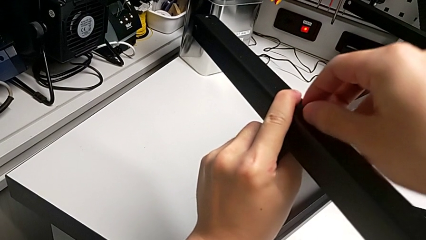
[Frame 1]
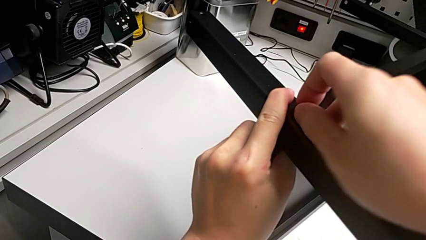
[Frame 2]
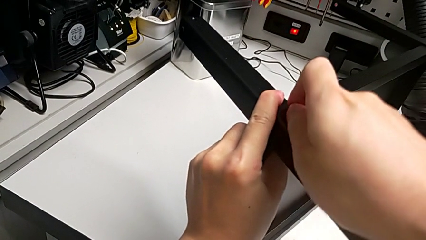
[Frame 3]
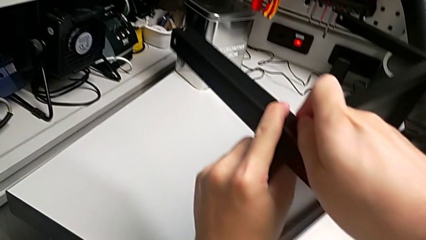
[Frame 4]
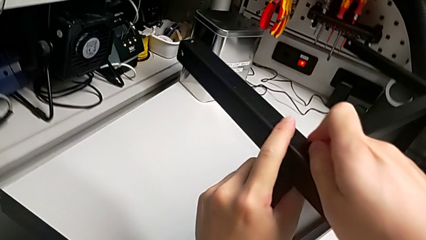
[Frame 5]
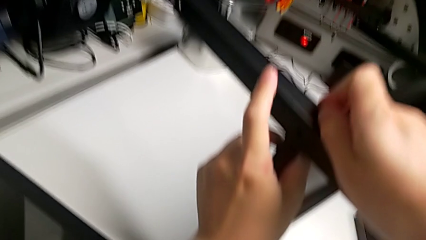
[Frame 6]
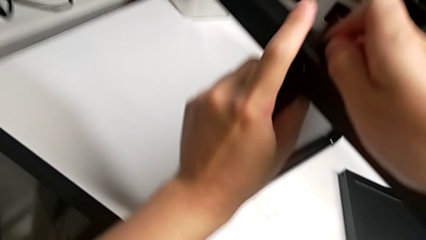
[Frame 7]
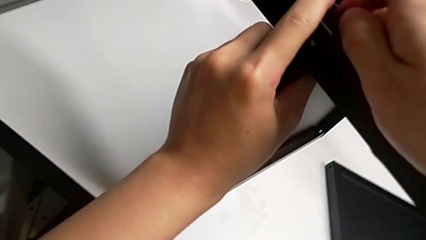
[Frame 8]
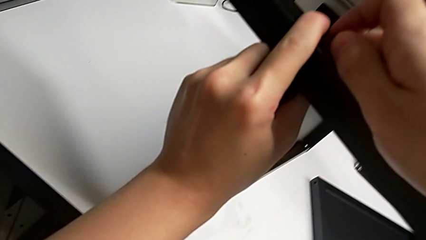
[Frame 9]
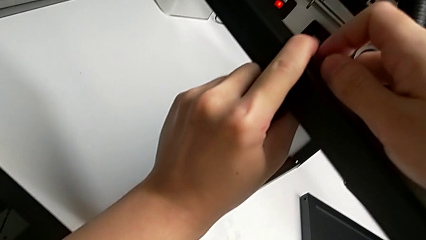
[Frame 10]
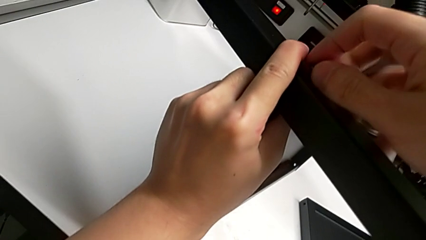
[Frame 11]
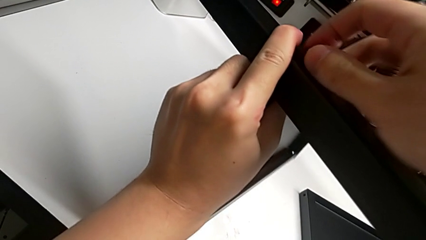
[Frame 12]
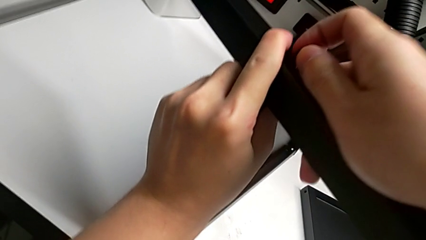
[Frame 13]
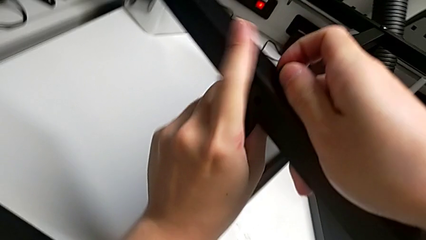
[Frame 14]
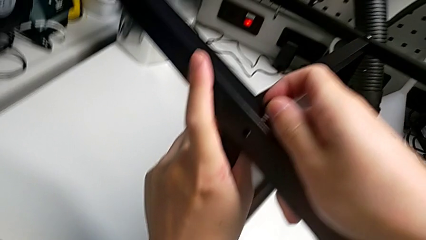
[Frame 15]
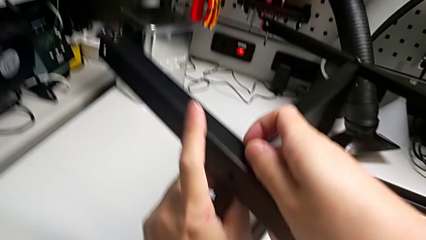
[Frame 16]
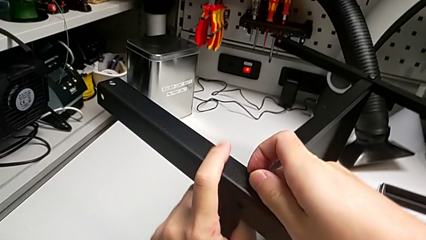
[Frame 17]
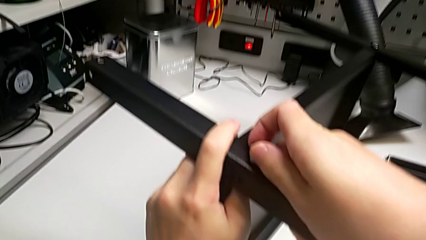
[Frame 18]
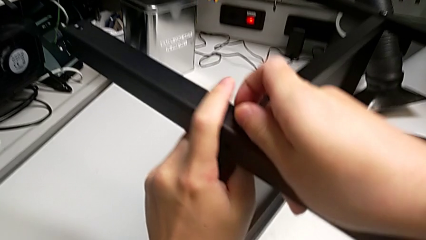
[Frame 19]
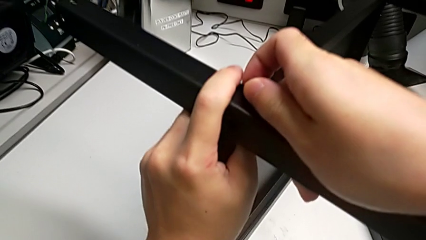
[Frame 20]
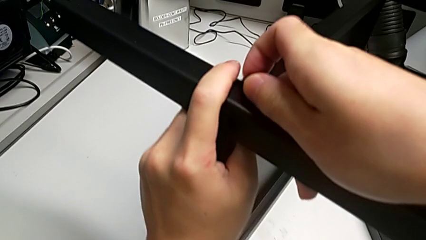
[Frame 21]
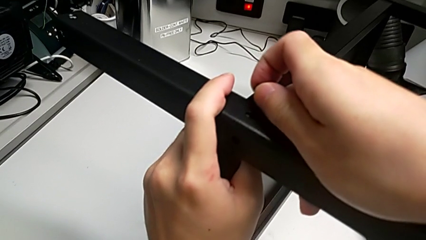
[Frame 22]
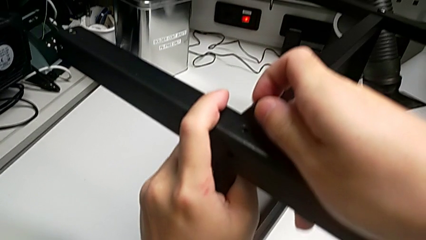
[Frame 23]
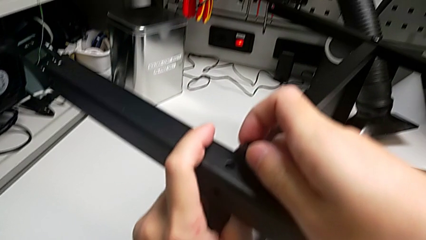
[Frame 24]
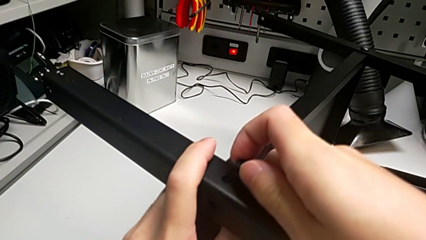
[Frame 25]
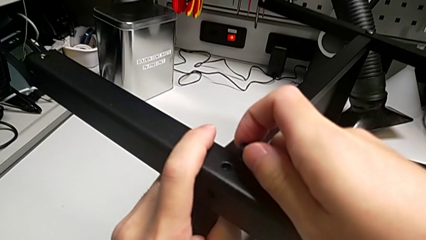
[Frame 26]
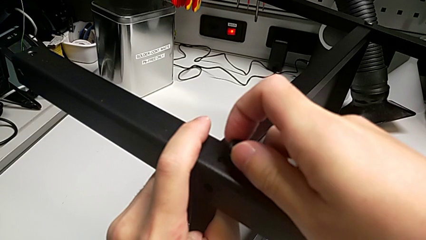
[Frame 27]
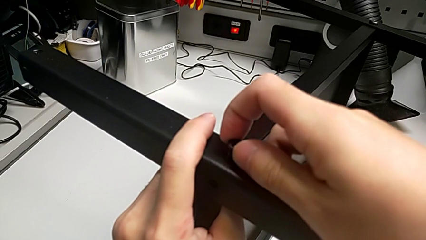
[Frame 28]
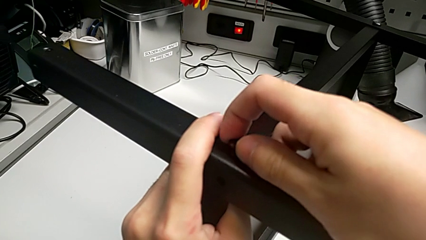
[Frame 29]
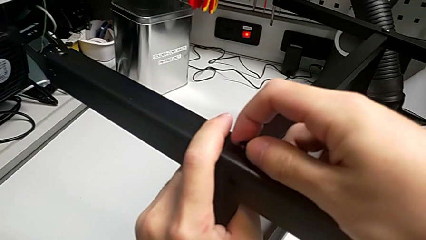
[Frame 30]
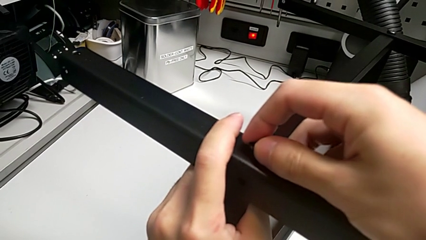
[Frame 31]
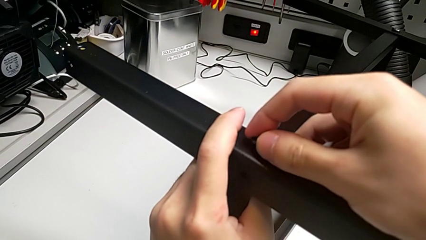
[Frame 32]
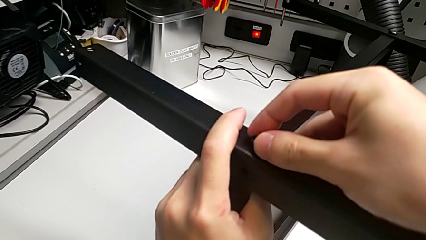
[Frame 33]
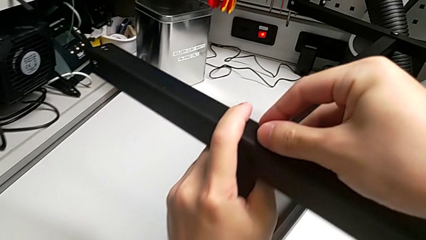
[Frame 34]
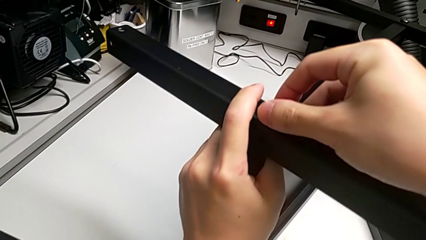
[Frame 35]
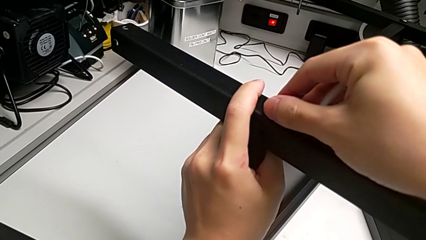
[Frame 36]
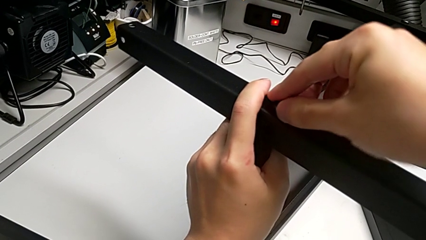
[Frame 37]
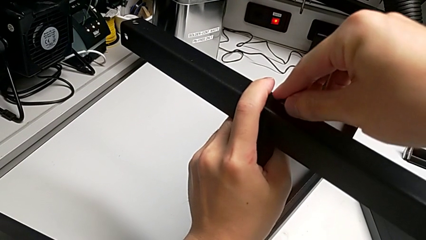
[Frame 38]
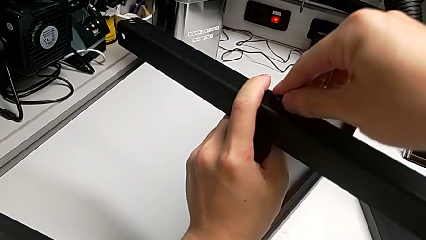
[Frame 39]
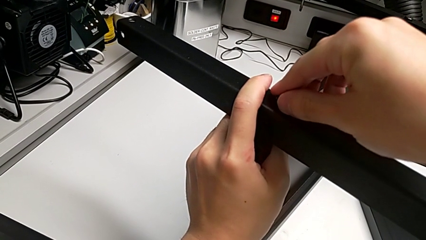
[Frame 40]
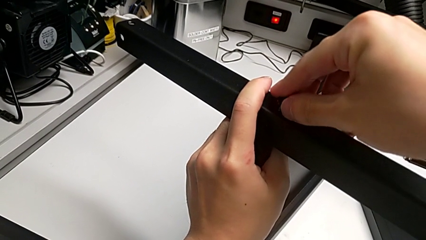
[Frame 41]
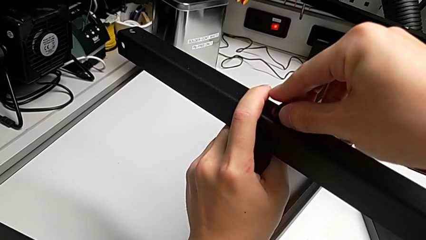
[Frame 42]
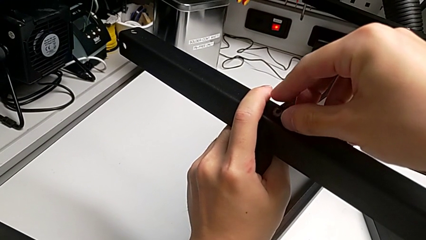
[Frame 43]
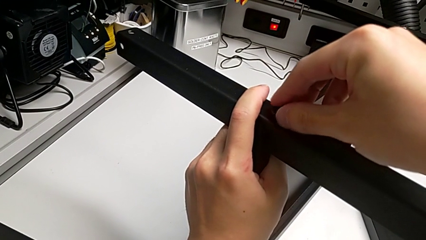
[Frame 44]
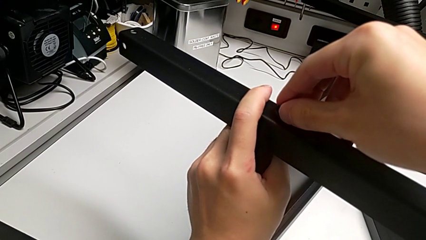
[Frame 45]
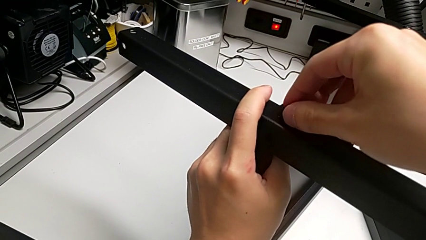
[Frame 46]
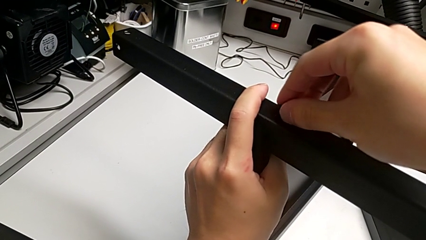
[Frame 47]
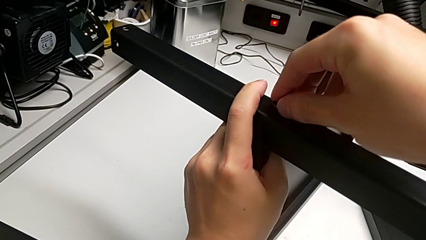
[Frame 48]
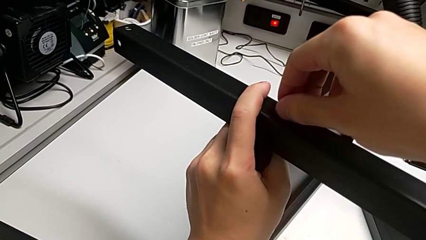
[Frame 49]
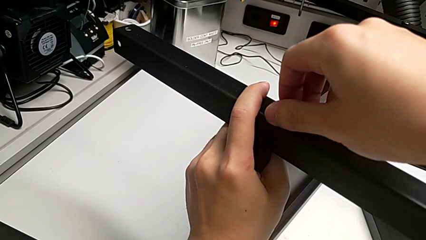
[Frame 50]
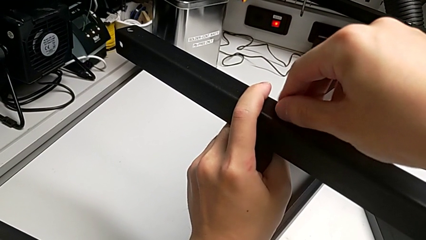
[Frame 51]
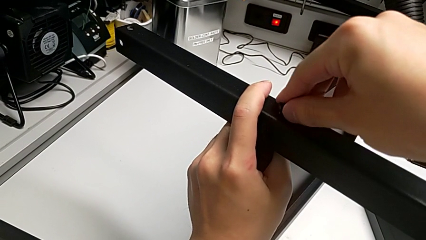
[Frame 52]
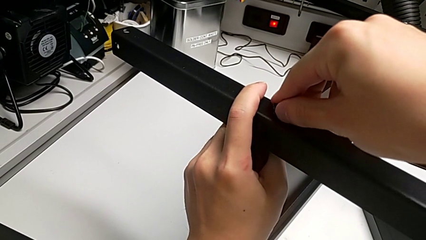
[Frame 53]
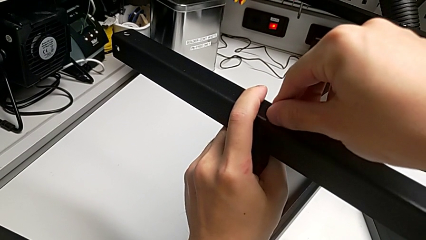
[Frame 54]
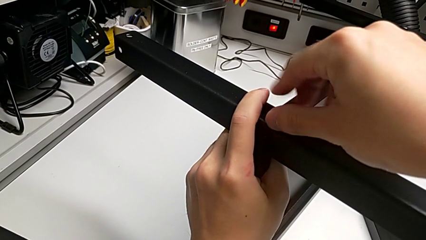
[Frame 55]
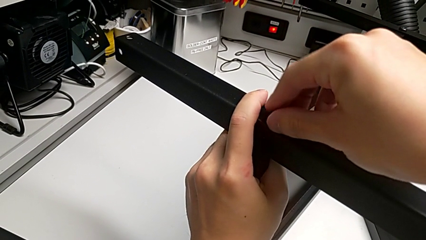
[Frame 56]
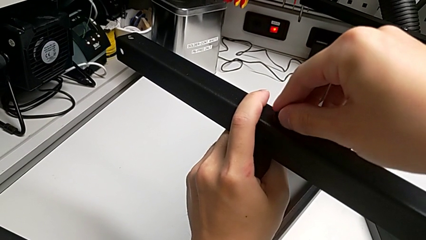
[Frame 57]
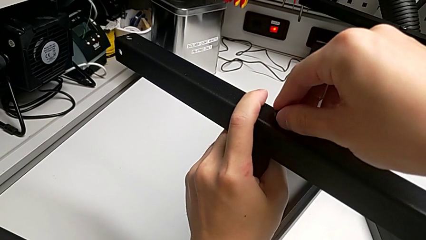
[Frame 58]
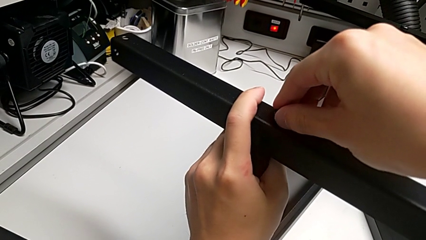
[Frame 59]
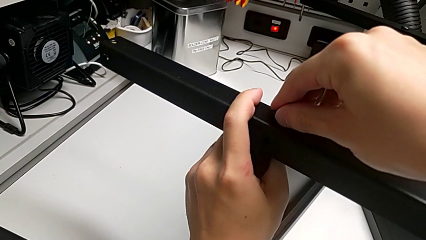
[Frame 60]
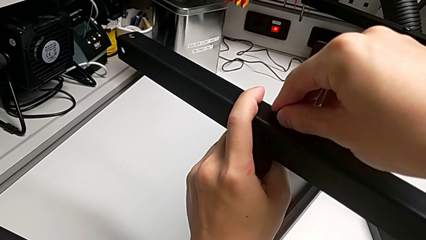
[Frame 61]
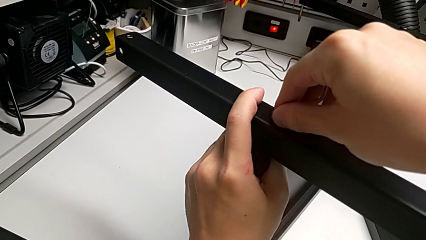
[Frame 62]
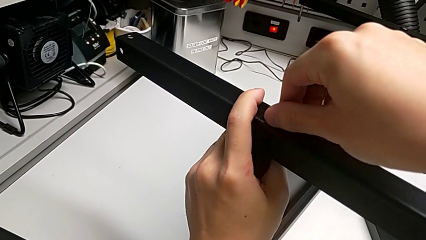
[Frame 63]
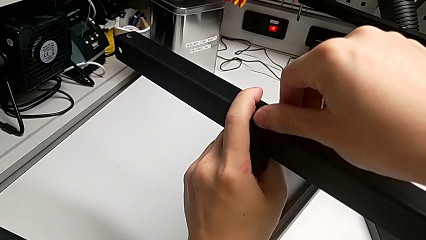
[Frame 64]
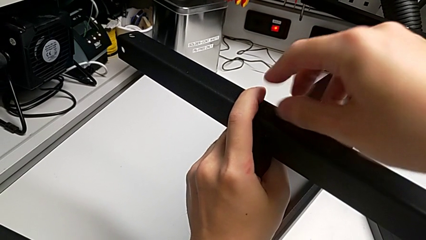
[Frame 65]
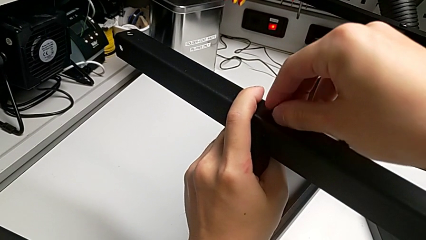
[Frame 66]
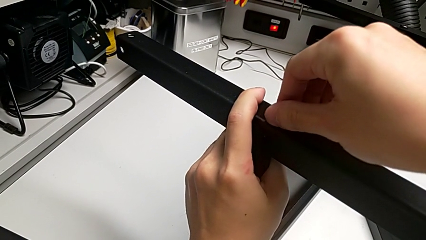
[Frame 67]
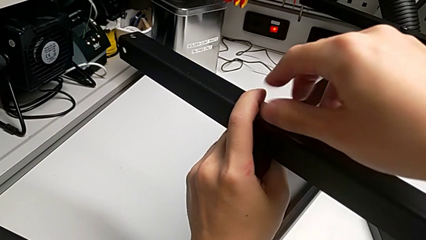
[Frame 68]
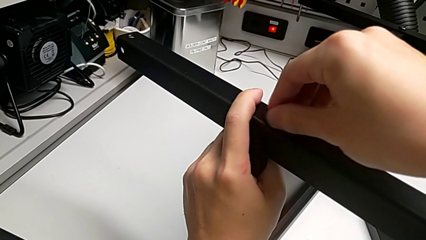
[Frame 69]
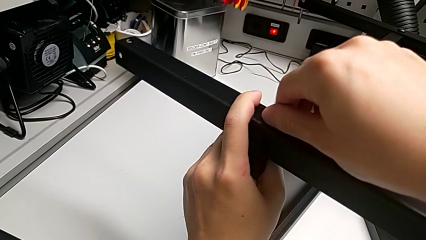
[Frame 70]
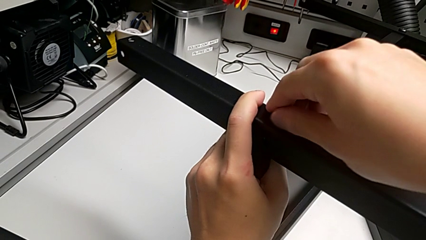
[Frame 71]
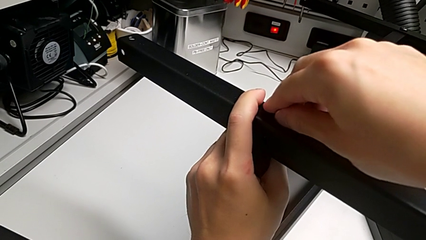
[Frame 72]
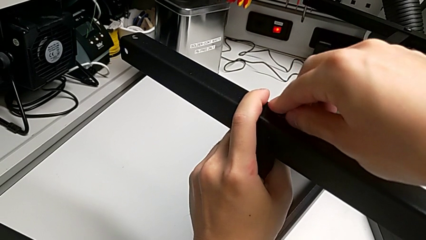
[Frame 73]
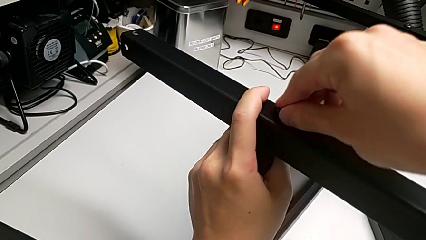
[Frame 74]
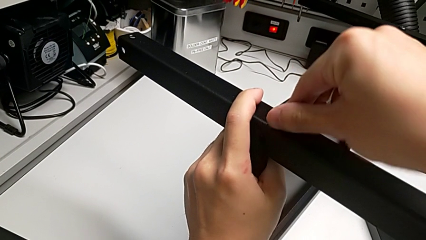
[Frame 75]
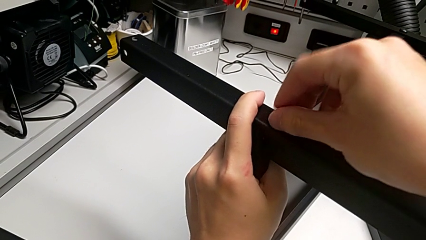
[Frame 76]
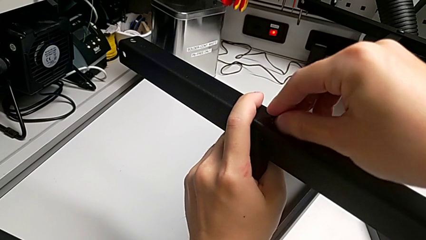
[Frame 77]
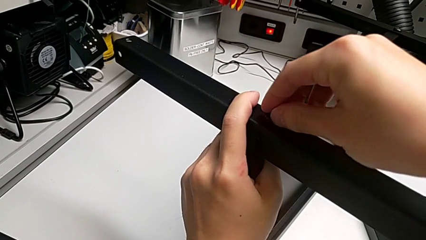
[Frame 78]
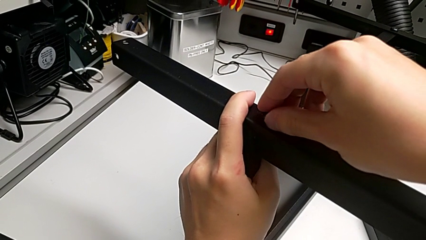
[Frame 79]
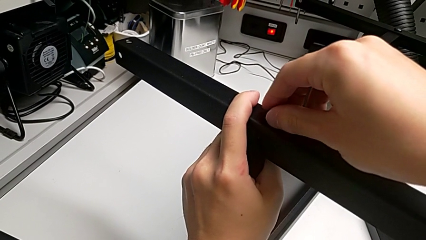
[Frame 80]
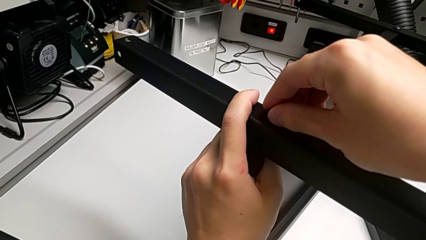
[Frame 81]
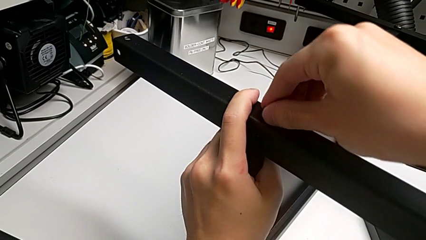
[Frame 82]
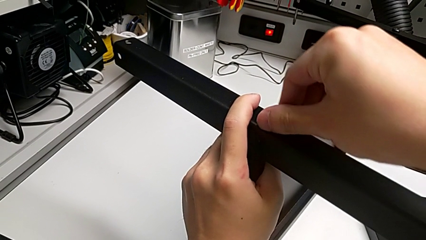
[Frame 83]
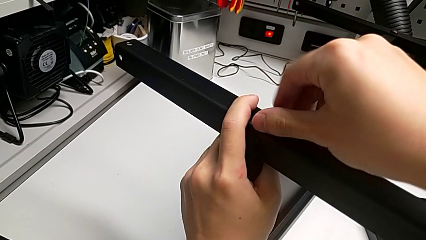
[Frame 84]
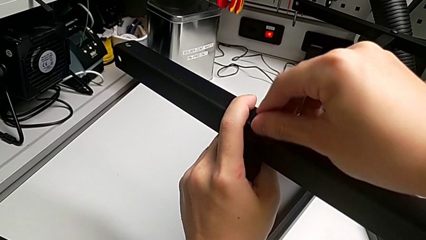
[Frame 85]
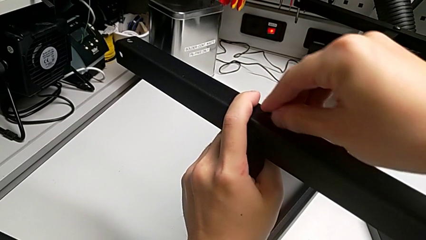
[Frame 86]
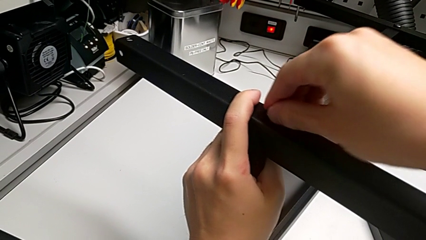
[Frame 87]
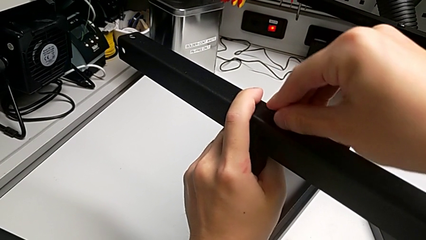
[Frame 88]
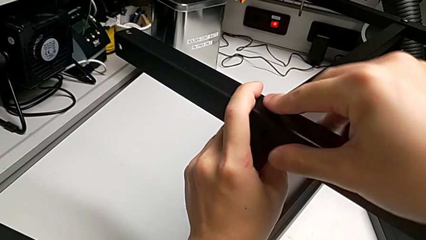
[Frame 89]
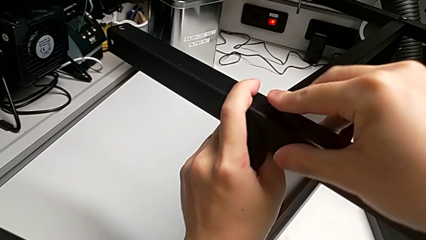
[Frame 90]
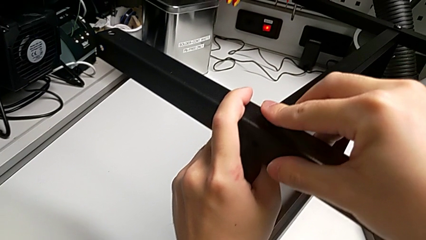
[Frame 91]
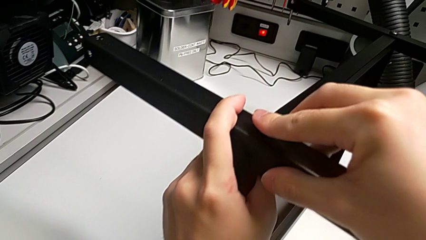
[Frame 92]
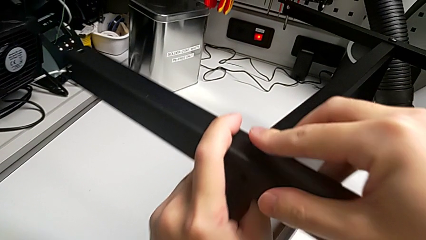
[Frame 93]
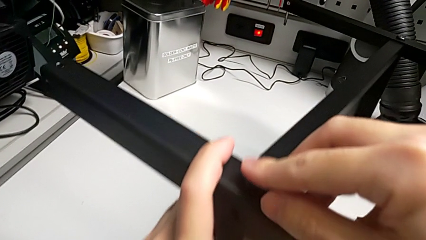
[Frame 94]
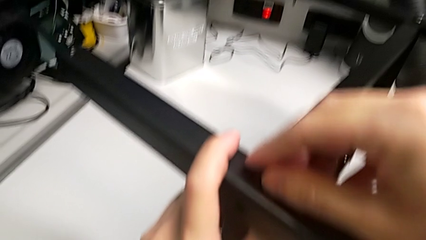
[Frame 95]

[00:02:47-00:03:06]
The camera wearer is screwing the second leg into place. They begin to screw the hex socket head.
